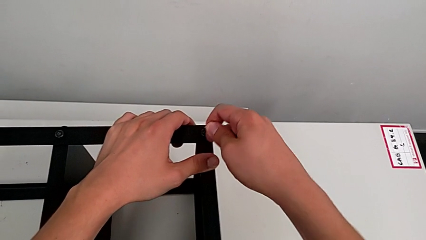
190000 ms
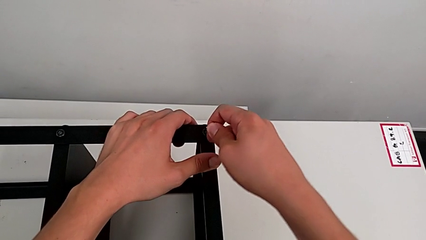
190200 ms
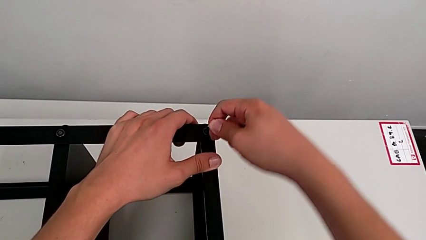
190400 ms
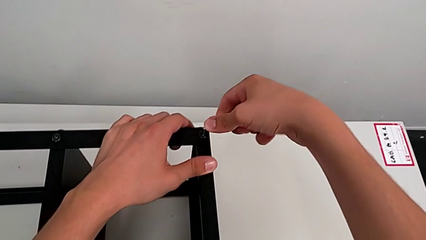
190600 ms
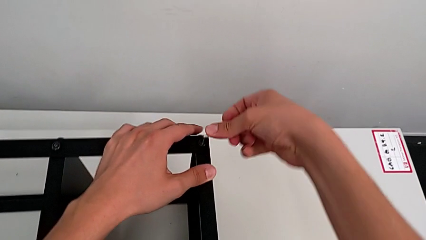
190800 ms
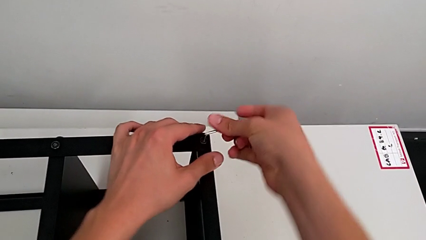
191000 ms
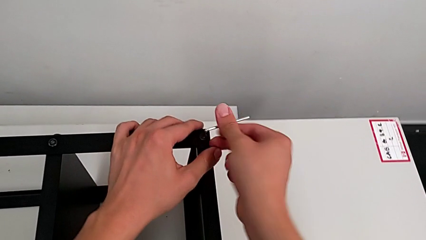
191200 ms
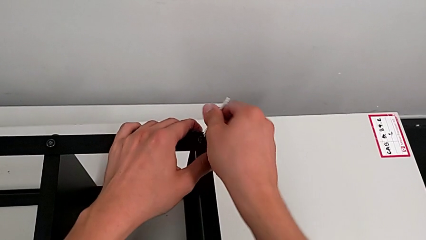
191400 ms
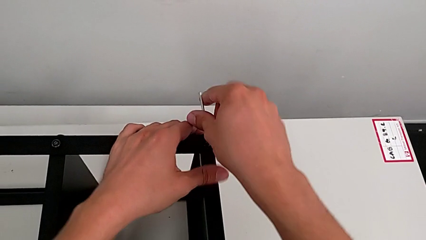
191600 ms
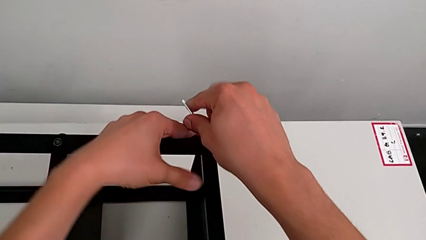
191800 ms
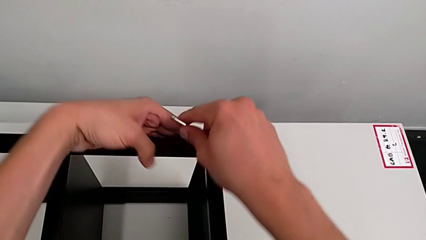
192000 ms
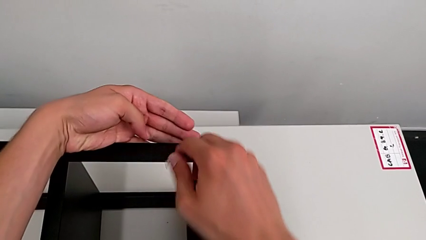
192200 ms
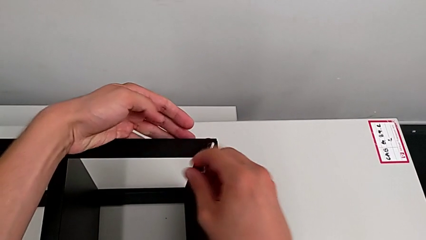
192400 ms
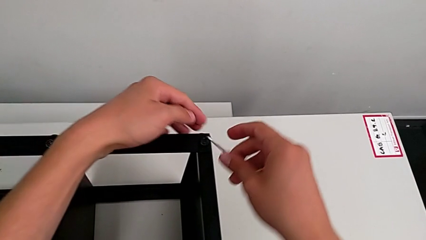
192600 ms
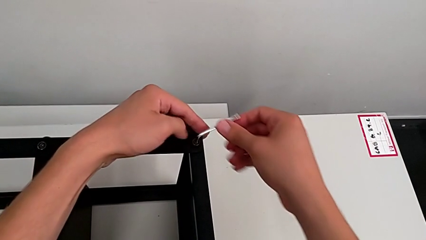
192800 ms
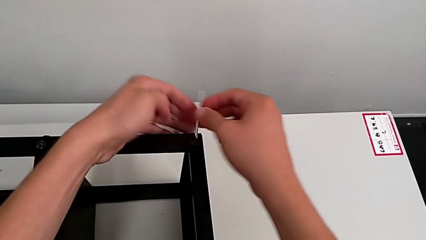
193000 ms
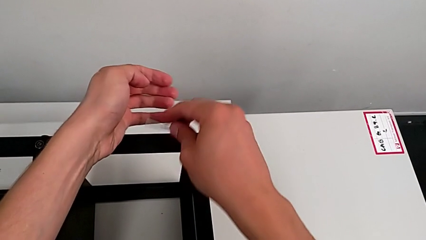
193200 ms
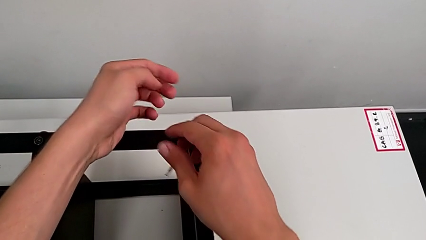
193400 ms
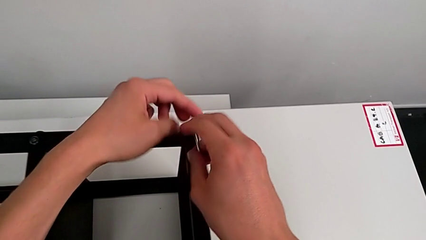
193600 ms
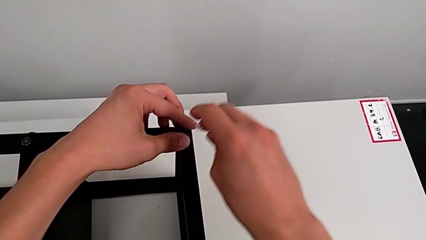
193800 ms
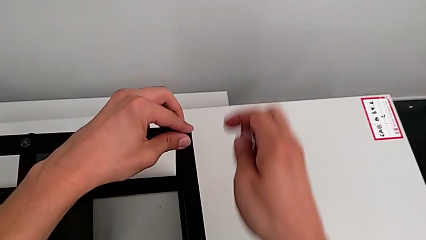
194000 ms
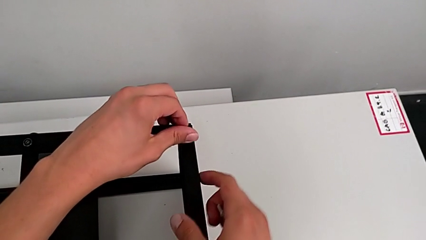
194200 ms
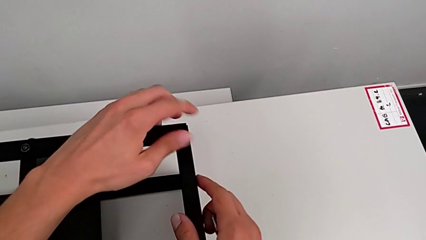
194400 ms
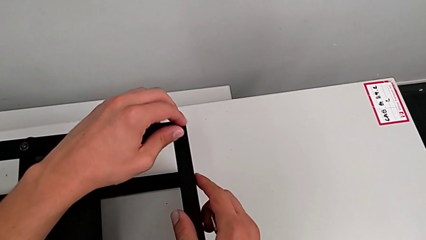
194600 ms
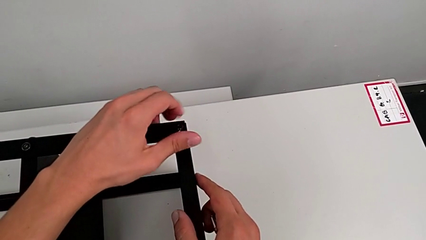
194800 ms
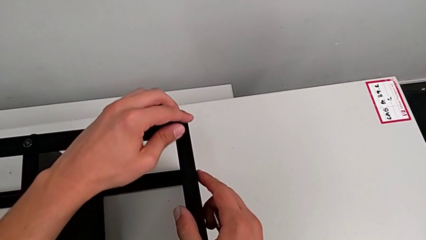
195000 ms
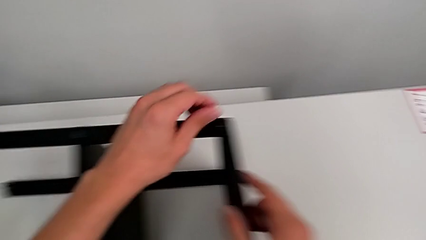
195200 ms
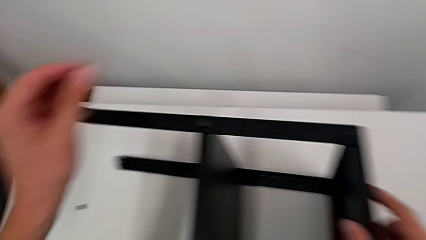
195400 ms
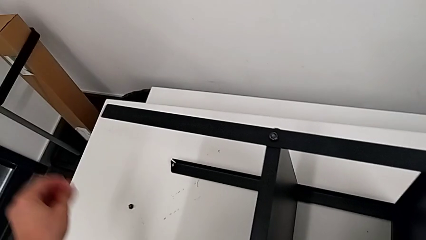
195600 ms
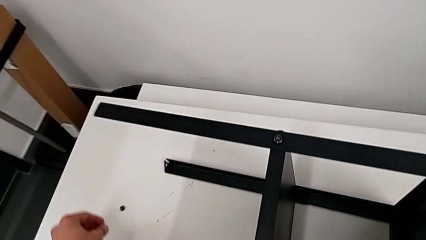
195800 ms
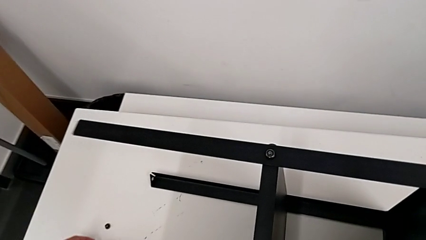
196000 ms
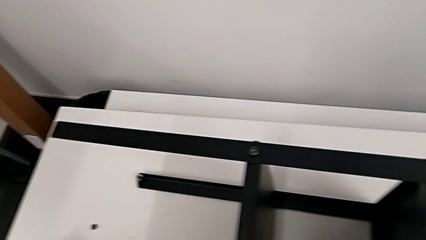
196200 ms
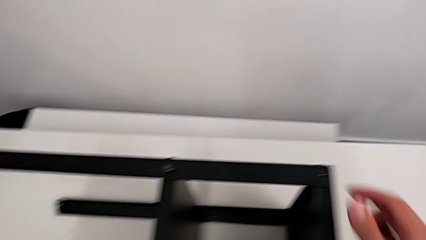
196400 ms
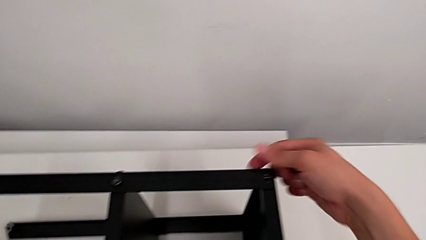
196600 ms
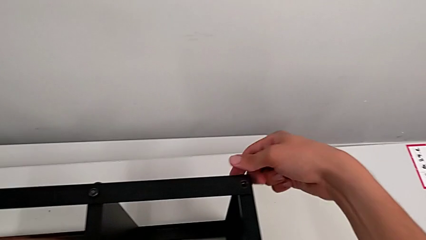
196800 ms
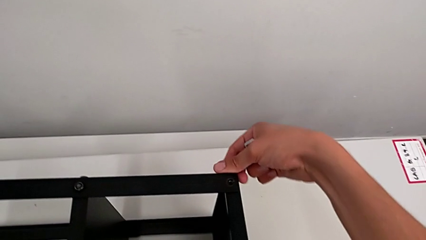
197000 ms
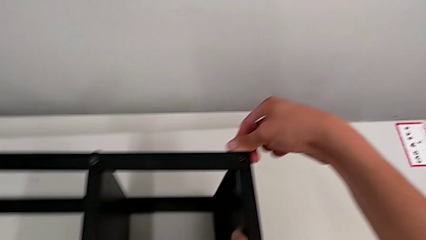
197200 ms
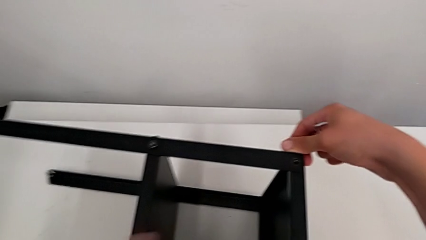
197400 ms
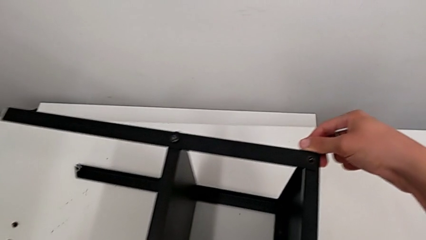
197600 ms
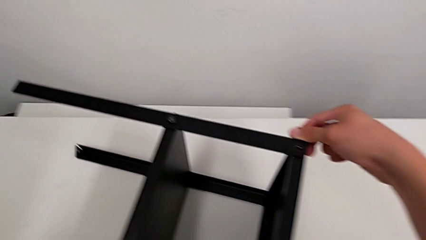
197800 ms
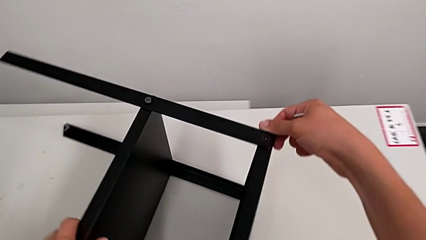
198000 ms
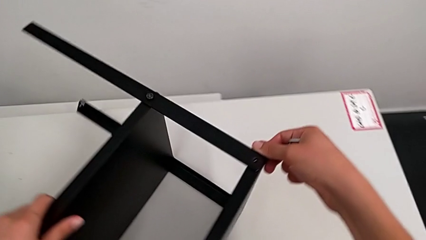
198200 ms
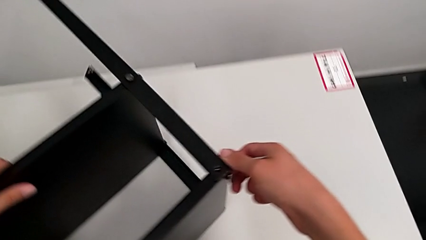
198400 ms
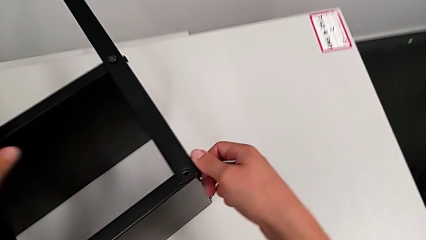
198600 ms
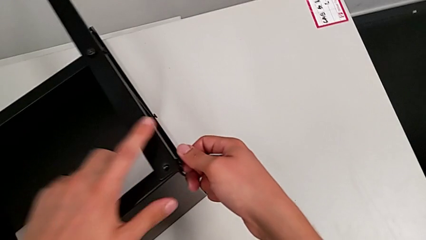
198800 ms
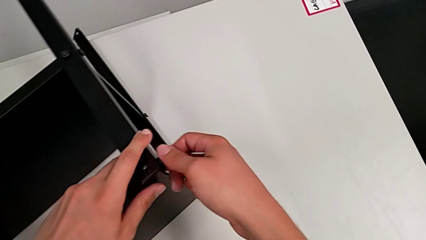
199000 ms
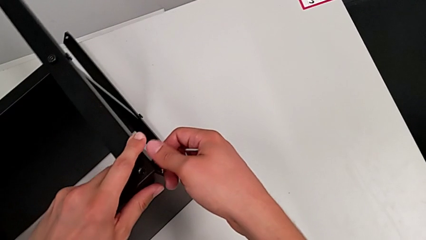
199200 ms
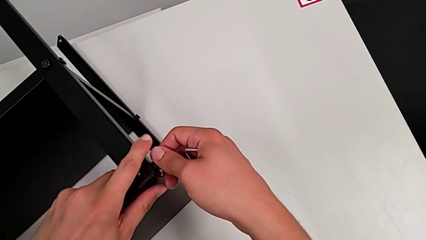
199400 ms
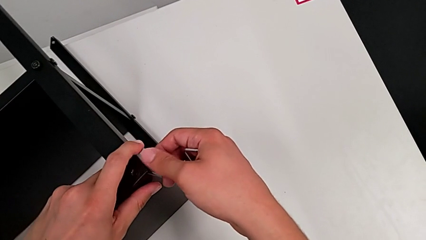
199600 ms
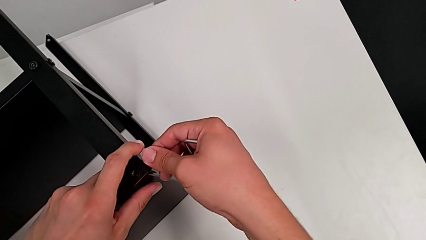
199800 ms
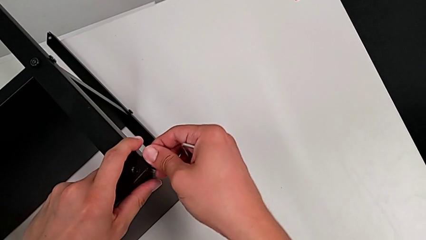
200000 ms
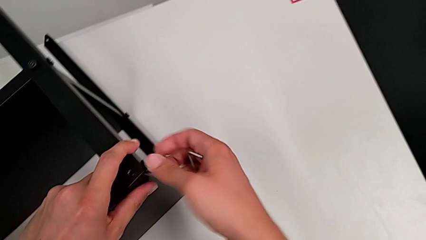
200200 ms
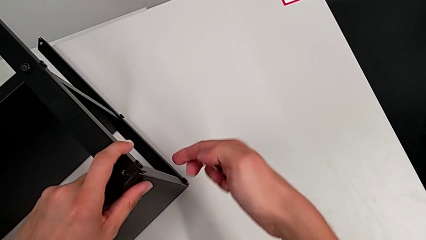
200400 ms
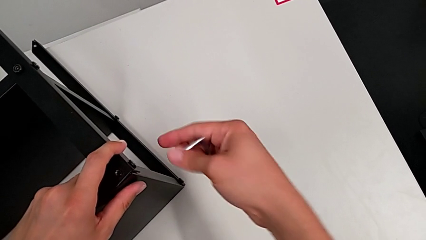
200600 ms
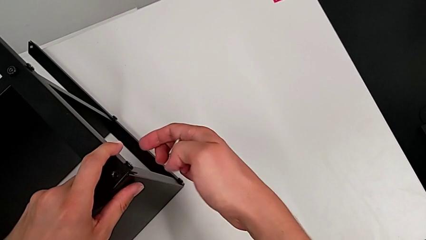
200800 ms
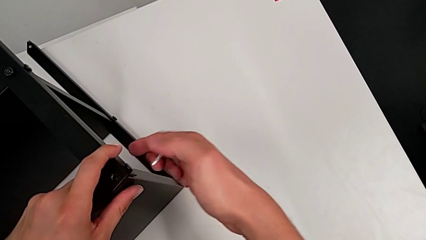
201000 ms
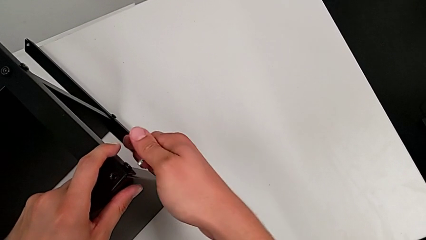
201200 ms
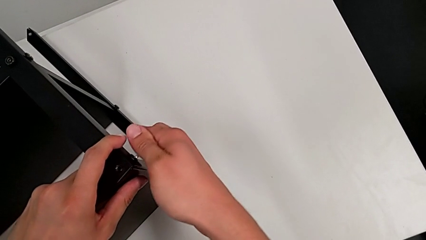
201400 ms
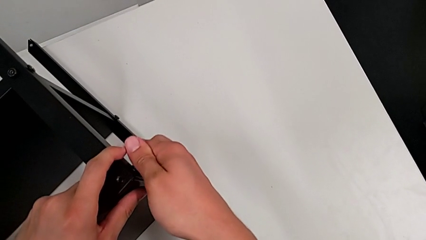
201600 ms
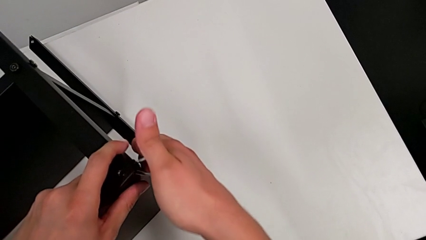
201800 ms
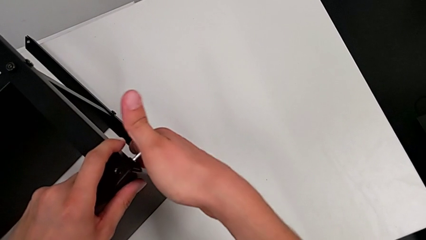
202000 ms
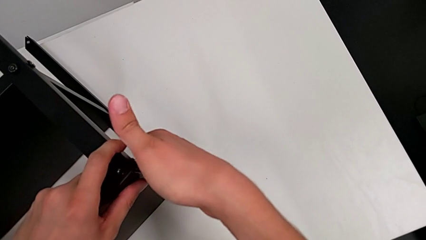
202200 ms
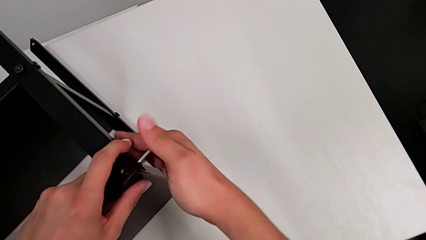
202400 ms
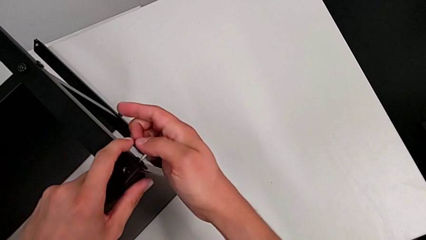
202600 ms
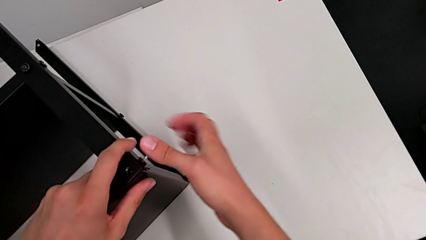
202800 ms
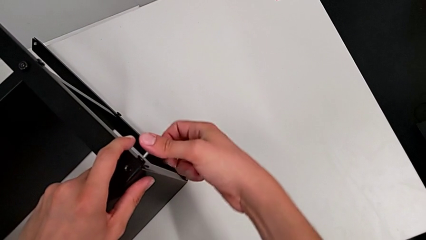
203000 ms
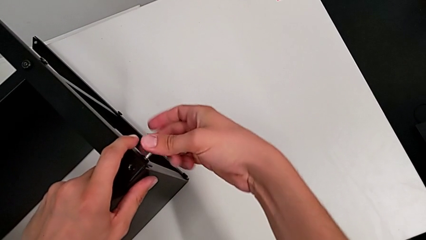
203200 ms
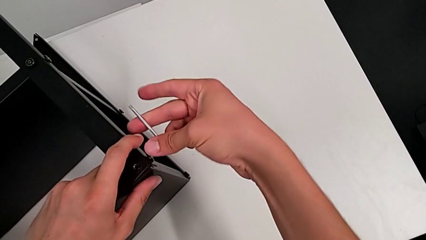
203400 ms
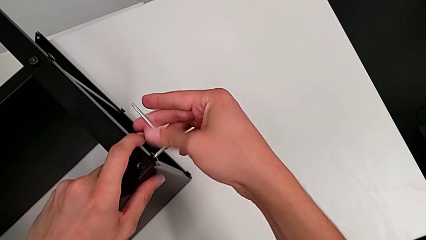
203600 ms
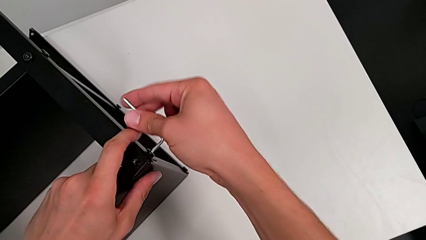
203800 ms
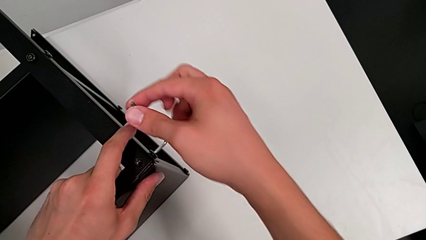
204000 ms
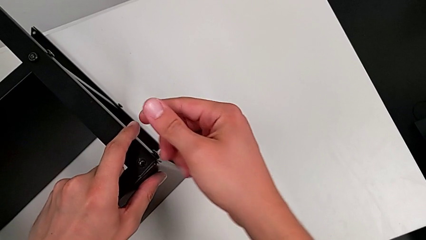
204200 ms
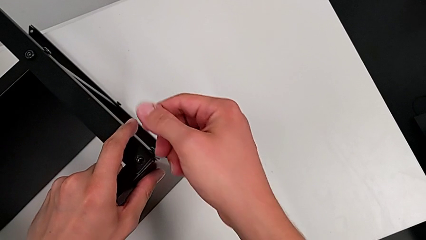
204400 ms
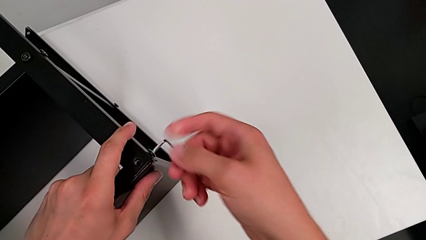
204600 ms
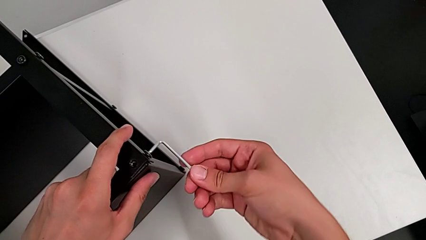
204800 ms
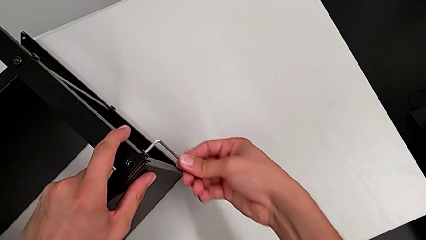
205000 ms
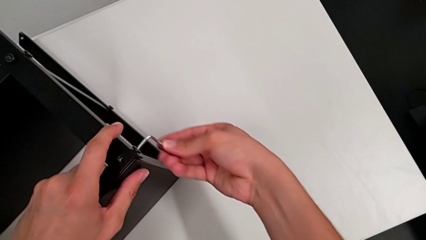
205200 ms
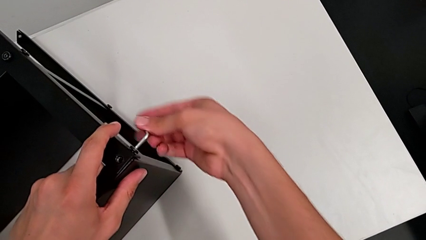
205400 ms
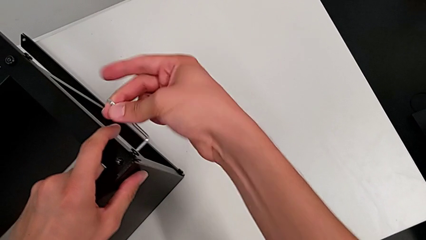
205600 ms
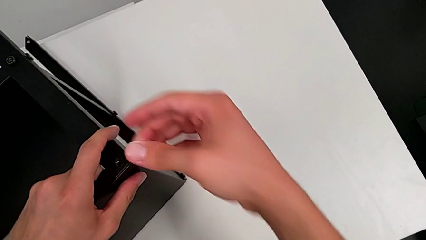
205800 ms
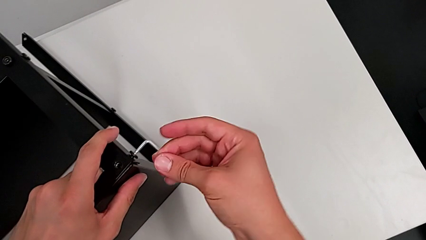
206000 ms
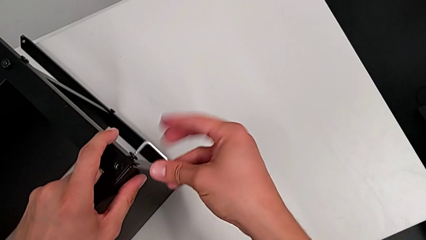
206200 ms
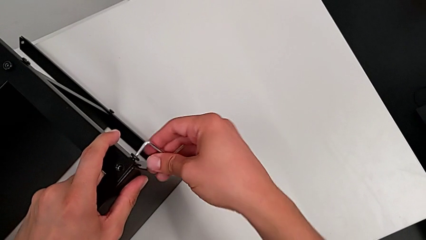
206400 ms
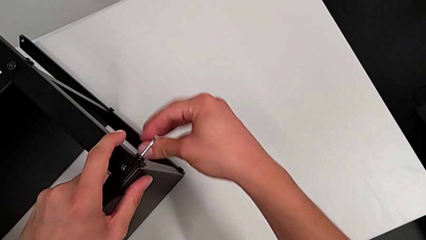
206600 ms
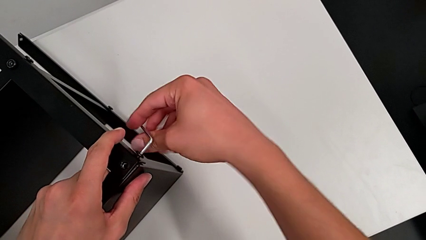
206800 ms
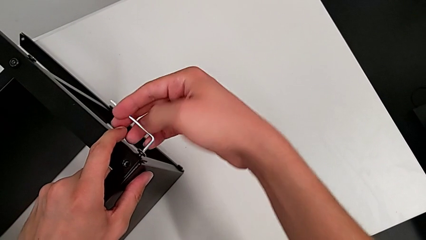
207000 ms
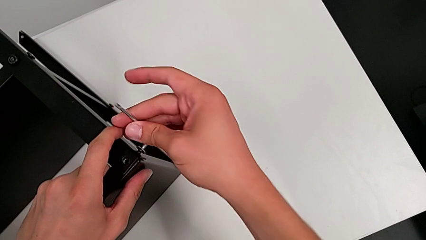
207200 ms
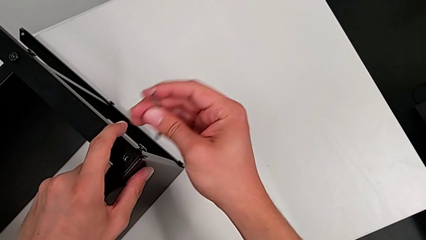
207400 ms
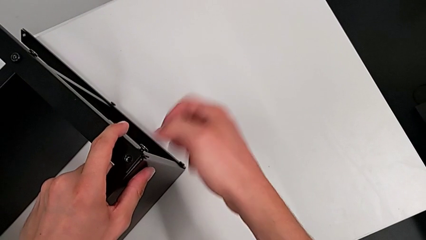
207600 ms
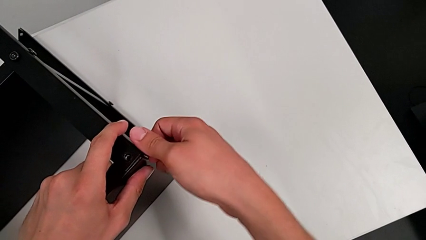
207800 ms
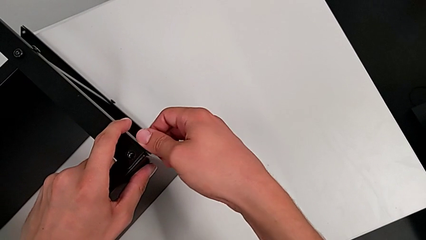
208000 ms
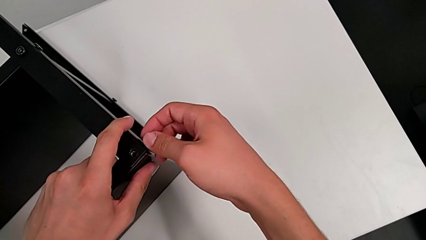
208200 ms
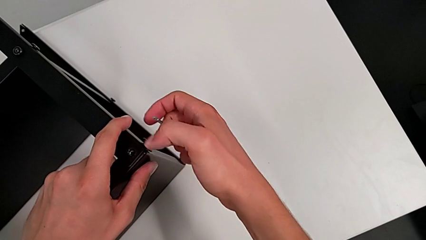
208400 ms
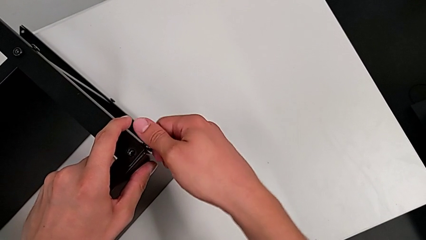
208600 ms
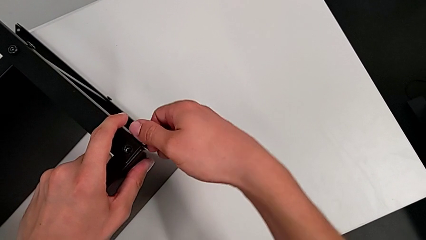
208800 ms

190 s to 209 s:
The camera wearer is disassembling the top table. They unscrew the hex socket head, withdraw the Allen wrench, unscrew the hex socket head, disassemble it, place it and slide the nightstand. They unscrew the hex socket head, insert the Allen wrench, unscrew the hex socket head, withdraw the Allen wrench and unscrew the hex socket head.
